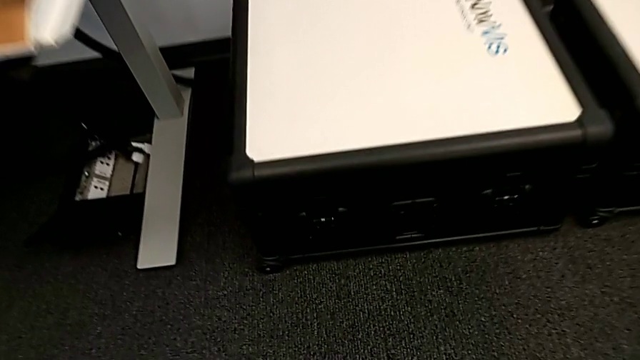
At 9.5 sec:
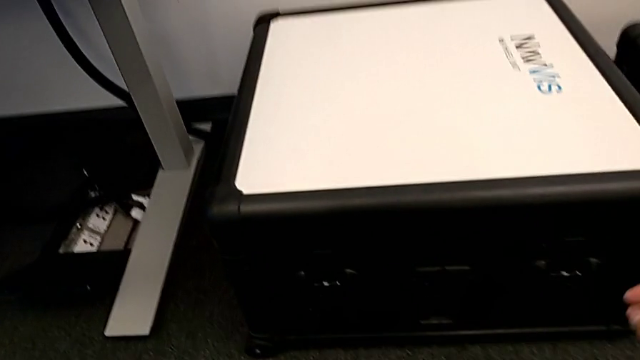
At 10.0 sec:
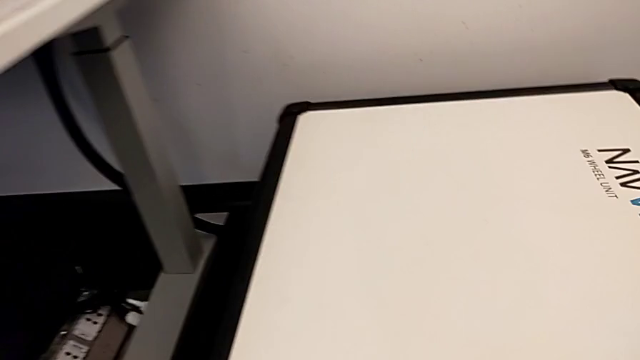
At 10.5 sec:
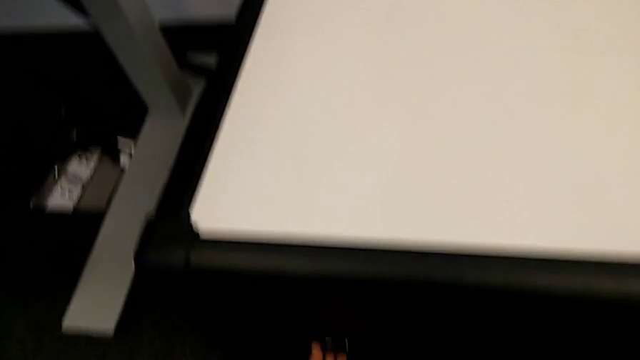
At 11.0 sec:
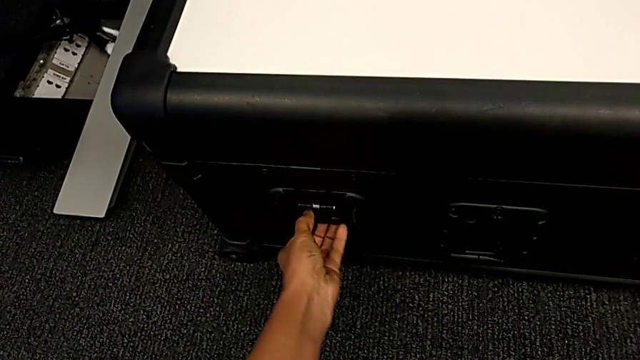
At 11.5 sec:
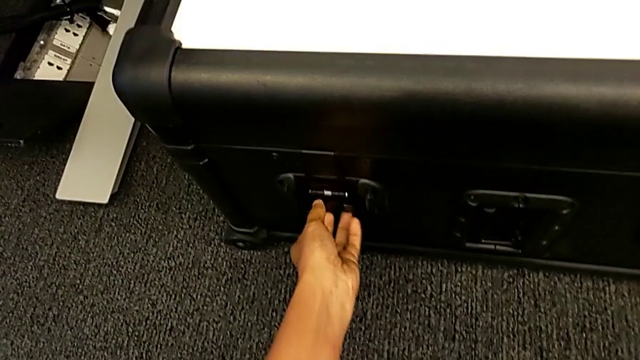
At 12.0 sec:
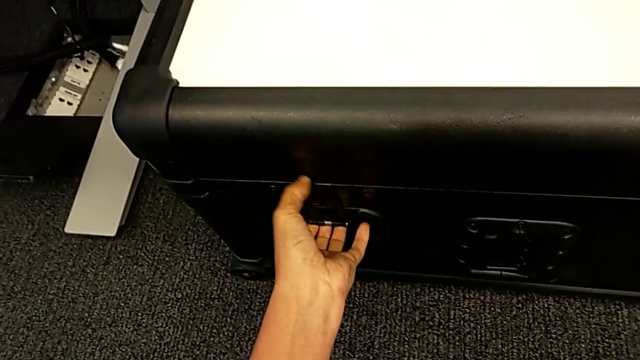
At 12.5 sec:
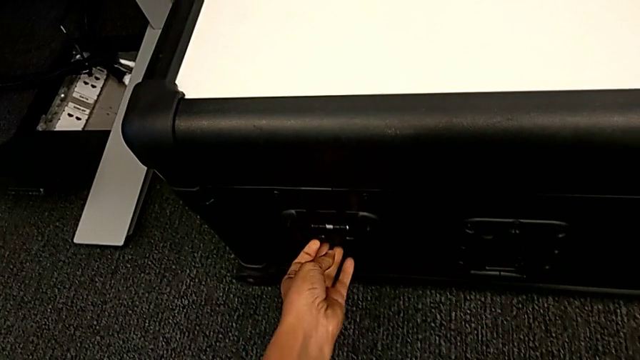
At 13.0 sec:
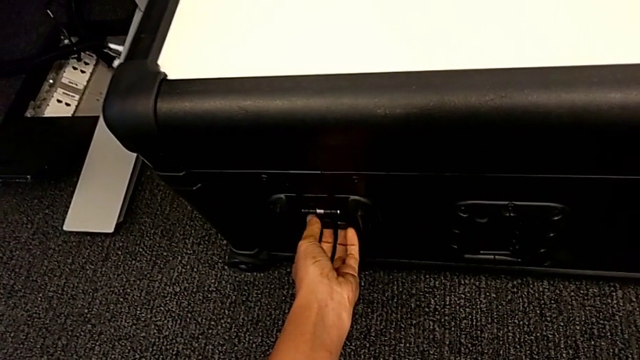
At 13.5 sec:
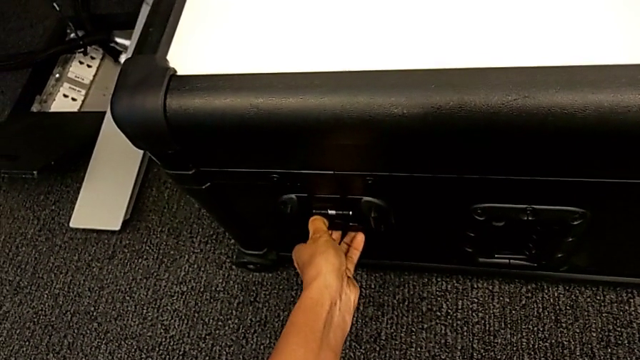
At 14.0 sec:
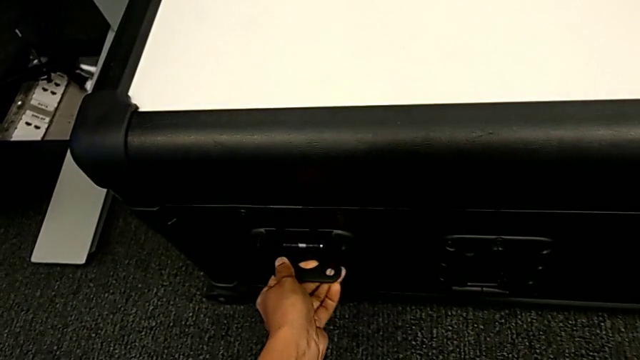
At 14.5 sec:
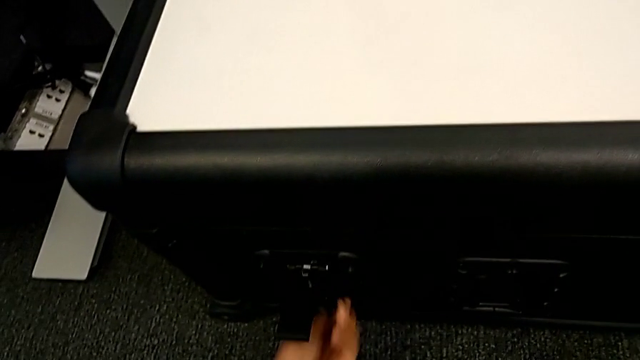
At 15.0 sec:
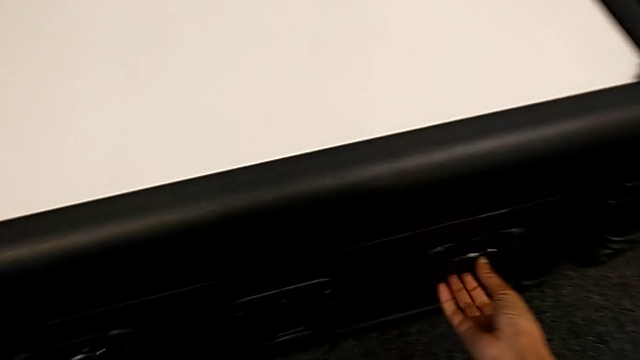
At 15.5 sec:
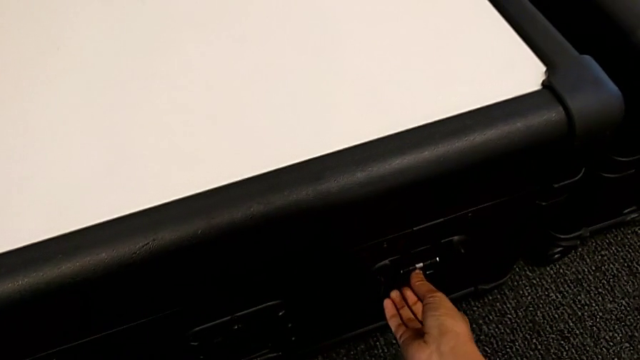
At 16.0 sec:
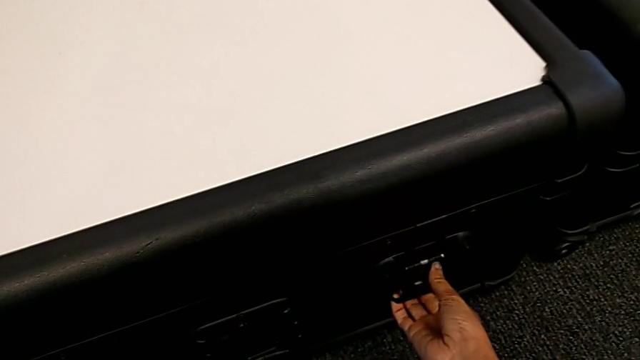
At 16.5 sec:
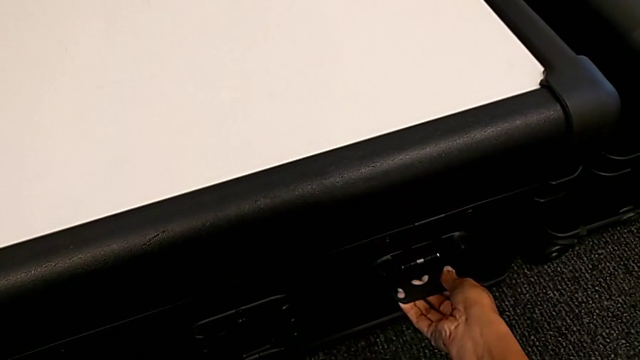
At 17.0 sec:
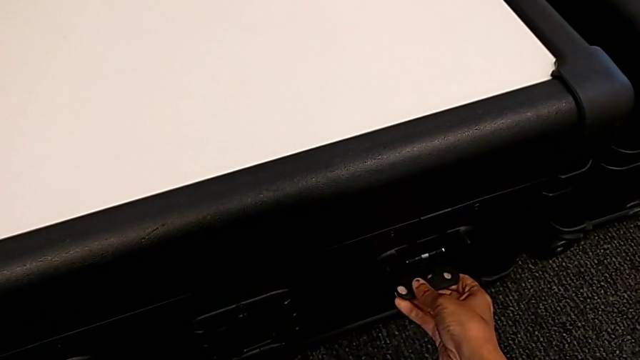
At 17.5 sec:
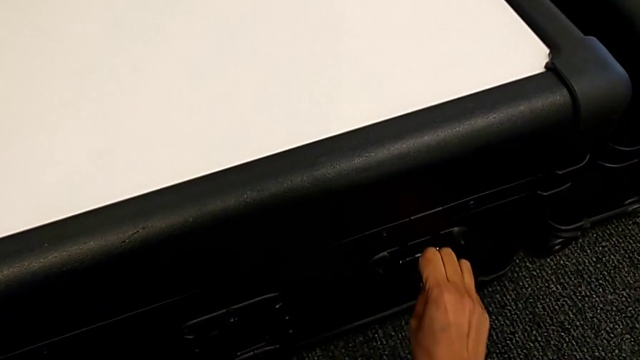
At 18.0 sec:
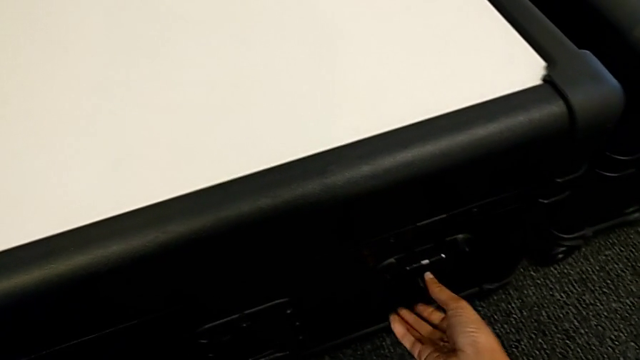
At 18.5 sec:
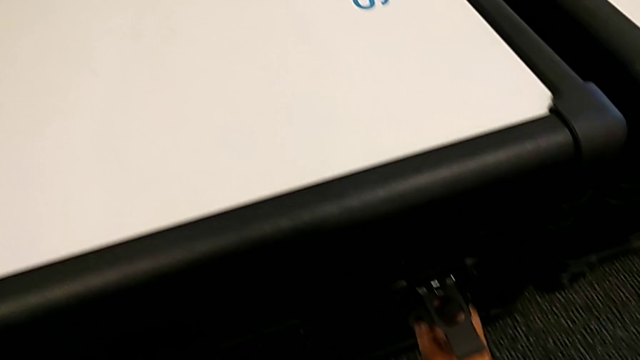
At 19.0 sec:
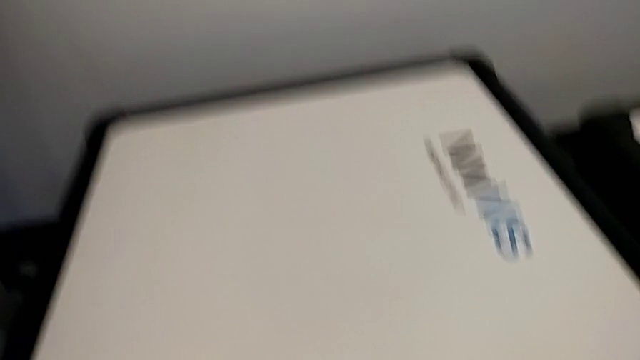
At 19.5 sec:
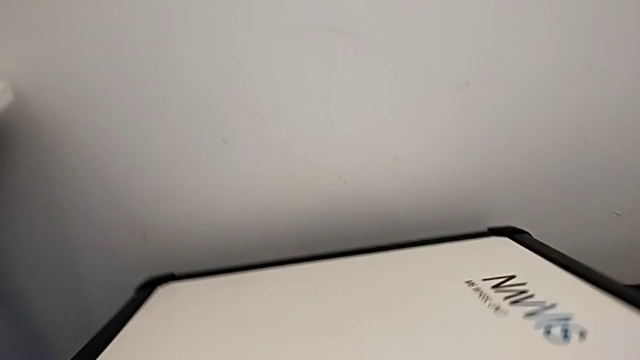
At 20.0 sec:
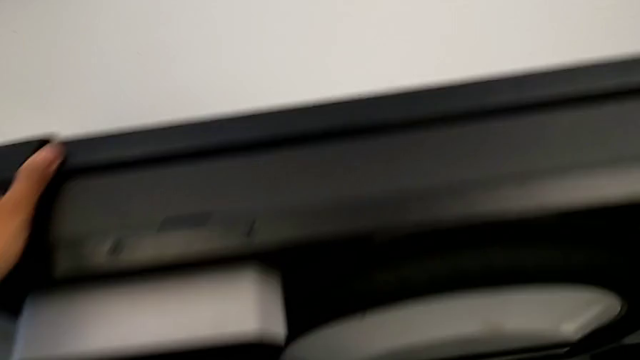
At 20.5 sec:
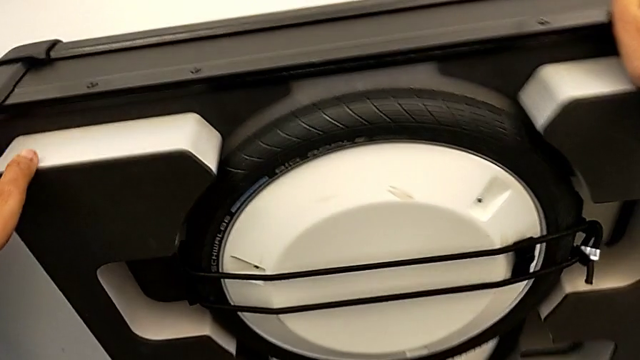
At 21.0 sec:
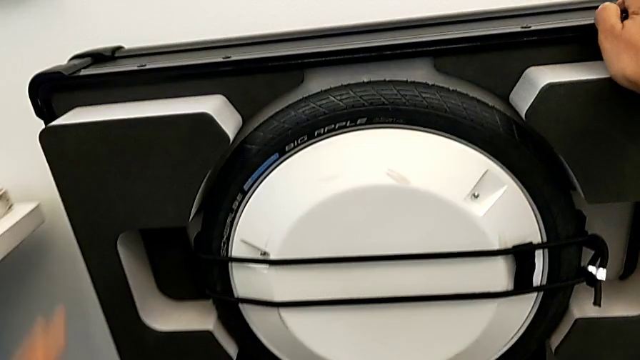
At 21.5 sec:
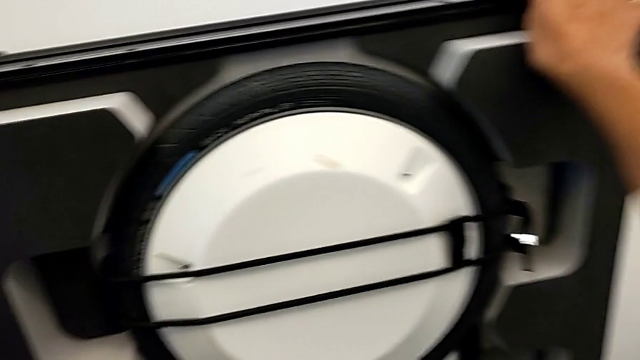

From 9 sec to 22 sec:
The camera wearer is opening the boxes. They grab the first box, unlock the first box lock, unlock the second box lock and open the first box.

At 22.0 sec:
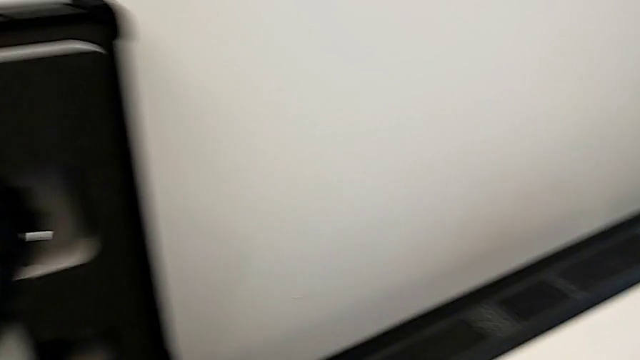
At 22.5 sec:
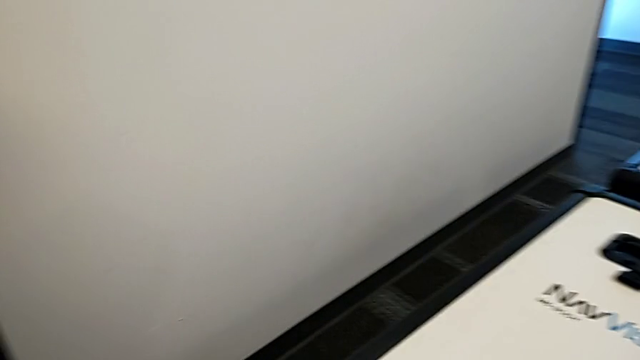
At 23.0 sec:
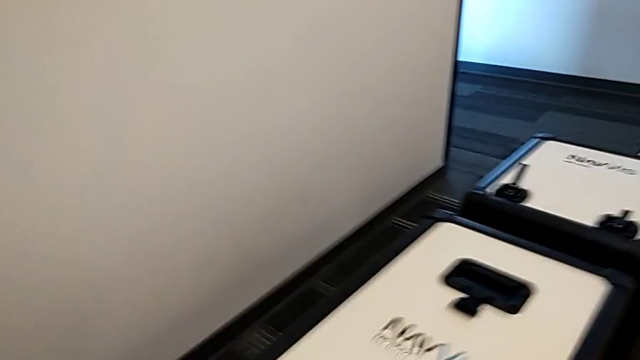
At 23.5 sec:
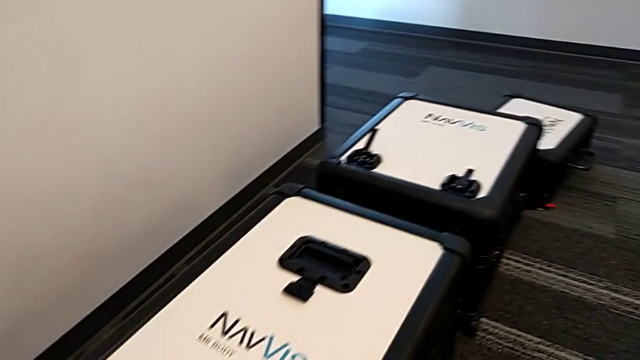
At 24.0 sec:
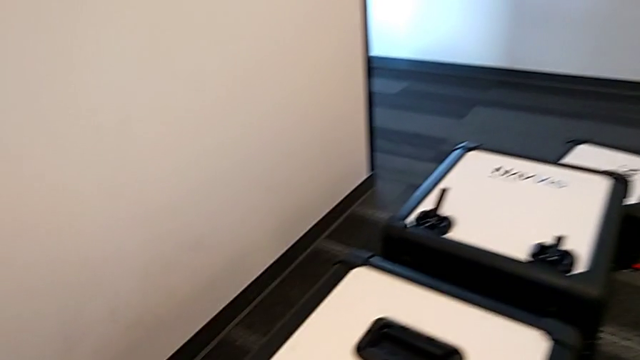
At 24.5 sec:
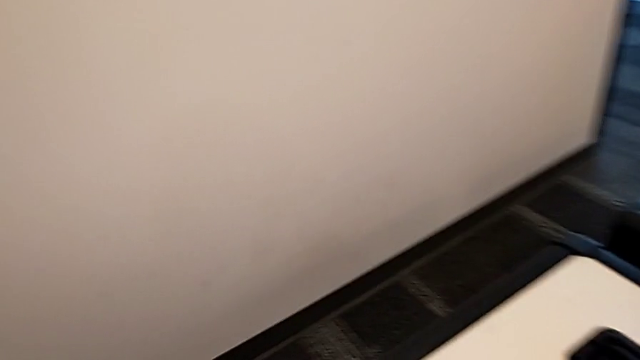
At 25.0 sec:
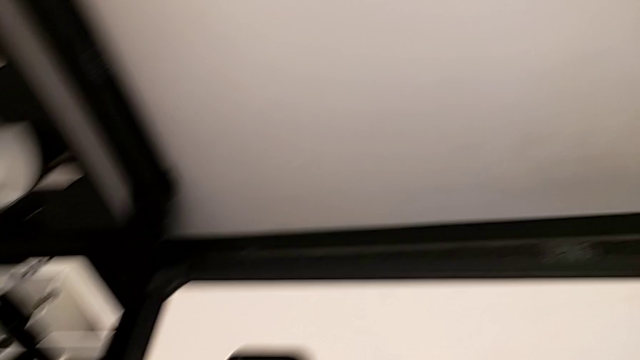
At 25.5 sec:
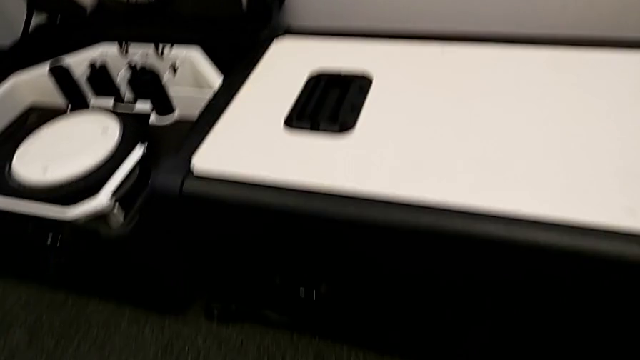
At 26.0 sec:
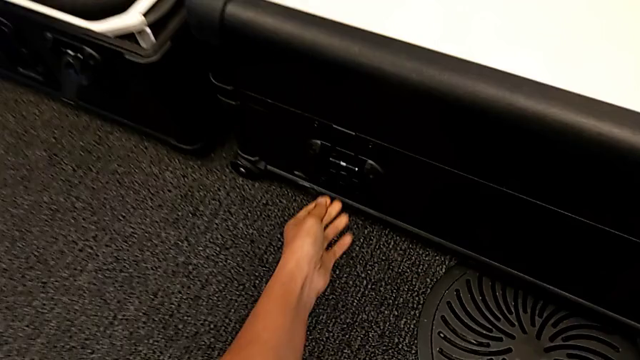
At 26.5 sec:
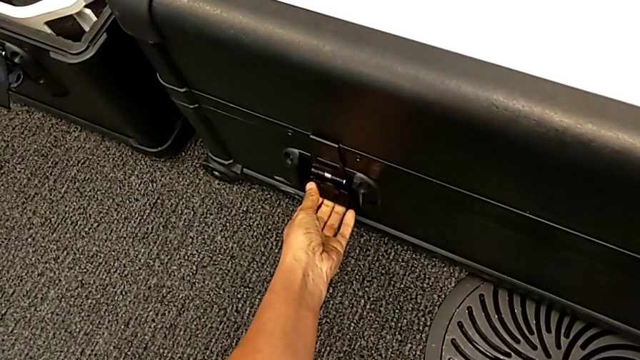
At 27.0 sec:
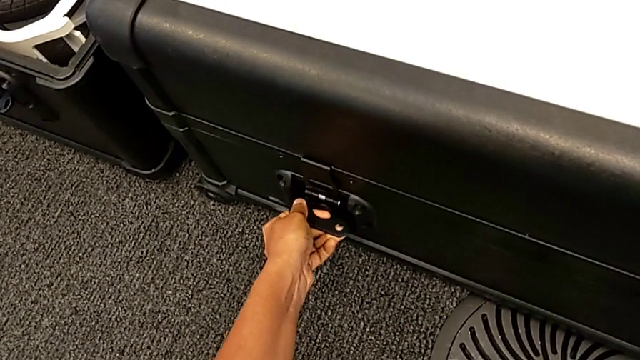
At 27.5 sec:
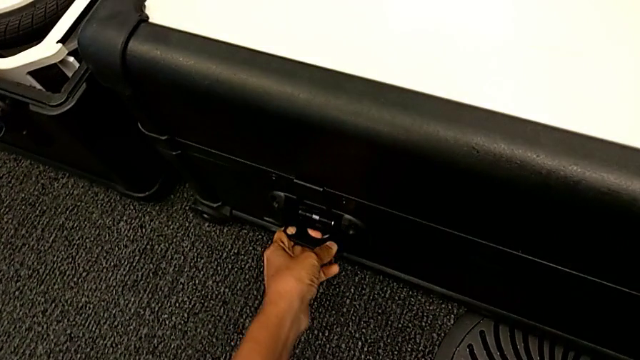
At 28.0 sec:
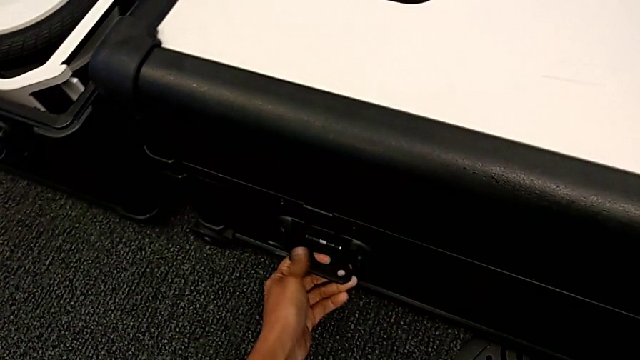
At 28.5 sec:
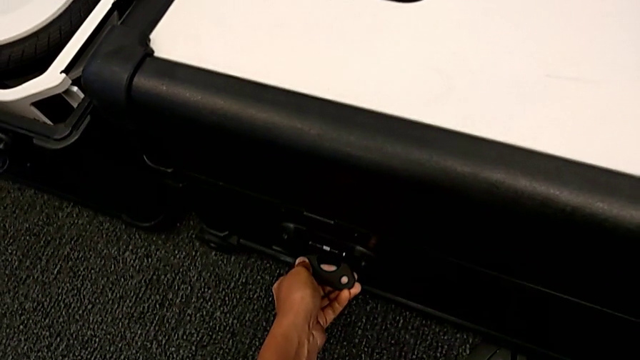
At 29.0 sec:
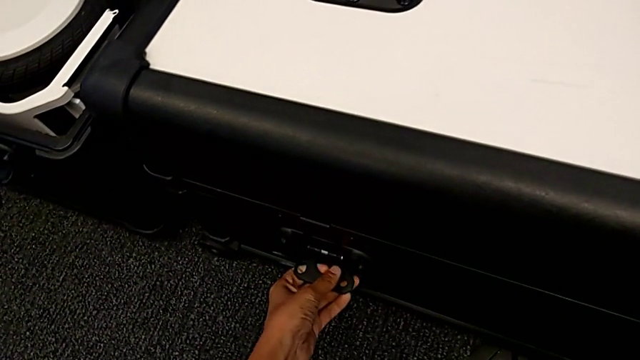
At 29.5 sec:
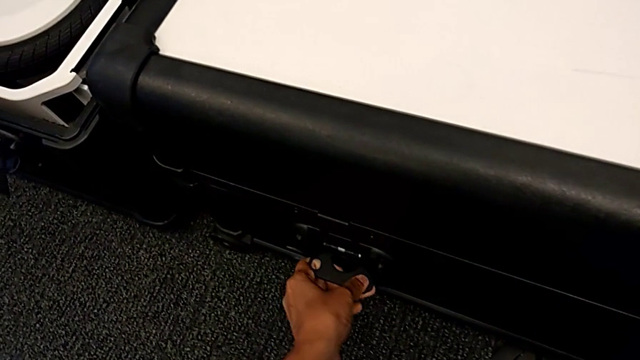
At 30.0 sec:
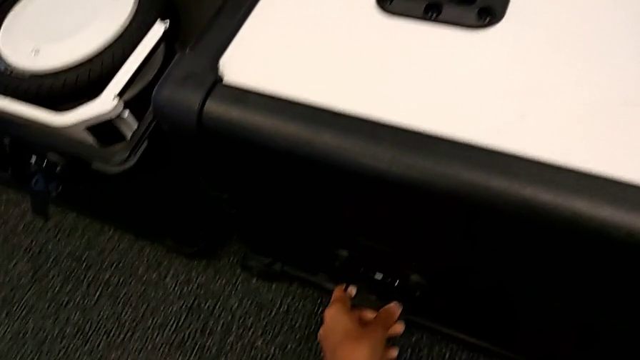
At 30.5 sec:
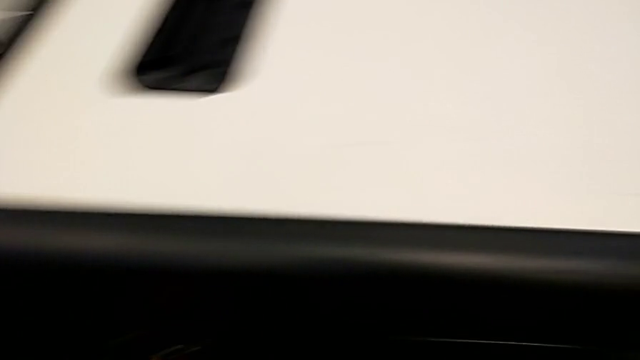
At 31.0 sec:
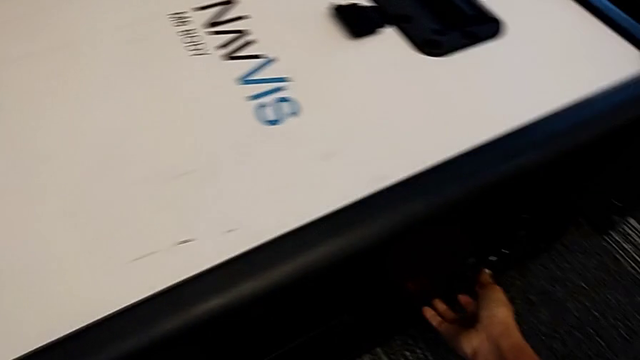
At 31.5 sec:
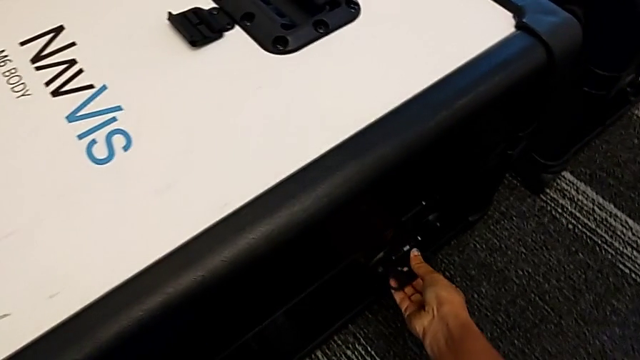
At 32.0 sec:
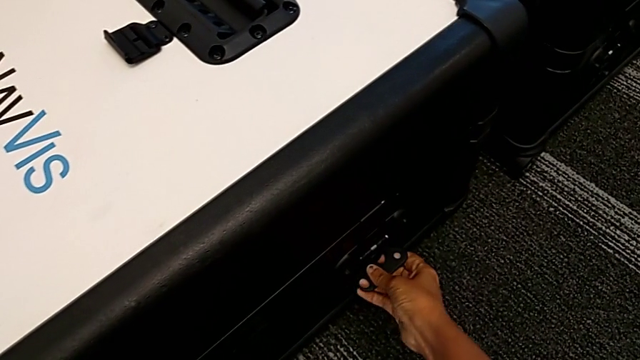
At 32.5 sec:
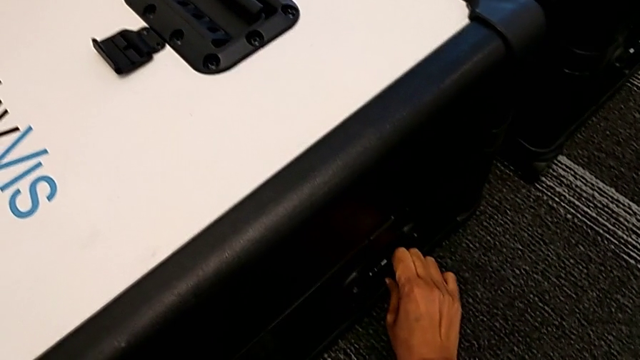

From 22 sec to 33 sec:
The camera wearer is opening the boxes. They grab the second box, wrongly unlock the first box lock, not being able to unlock it, and begin to unlock the second box lock.
